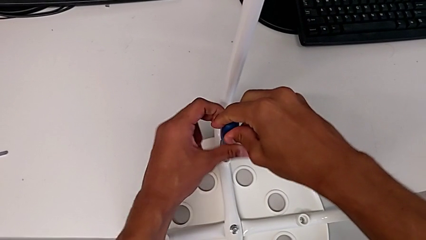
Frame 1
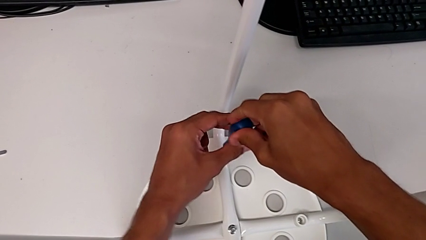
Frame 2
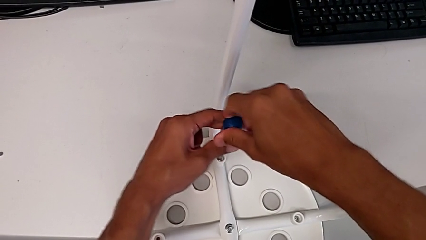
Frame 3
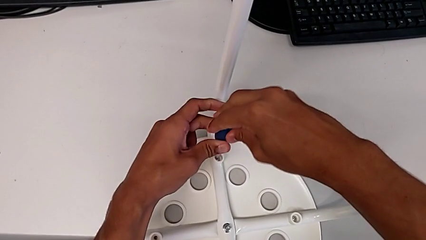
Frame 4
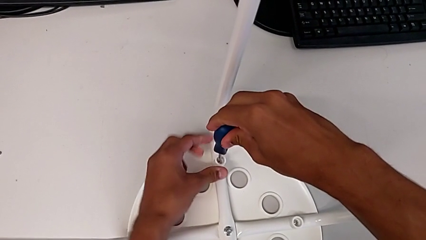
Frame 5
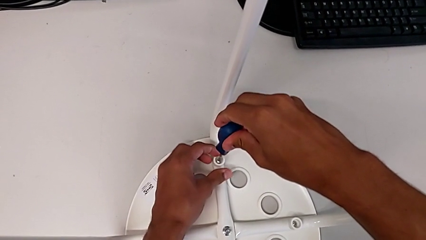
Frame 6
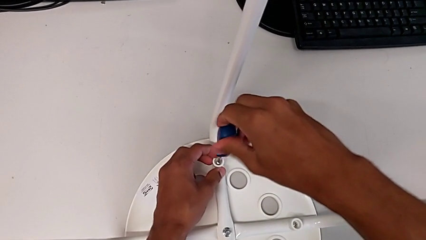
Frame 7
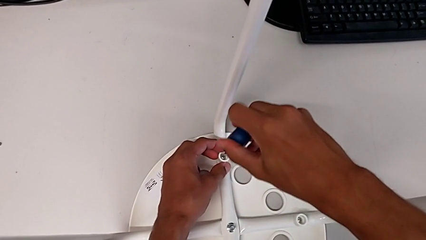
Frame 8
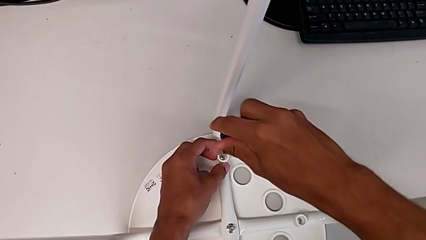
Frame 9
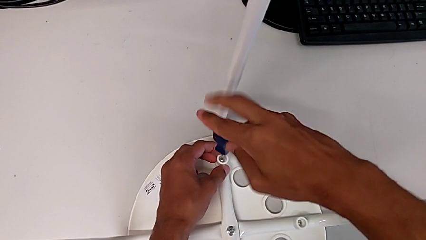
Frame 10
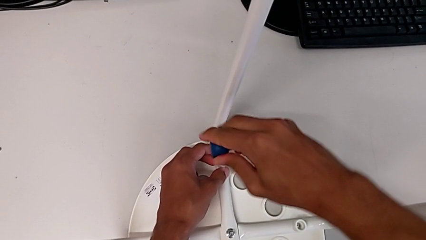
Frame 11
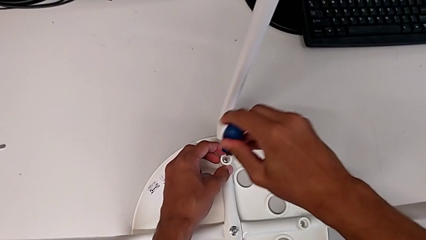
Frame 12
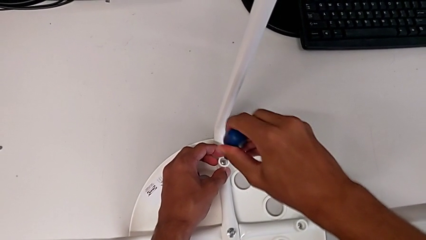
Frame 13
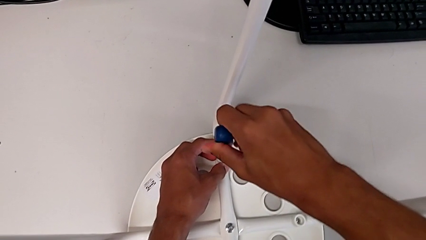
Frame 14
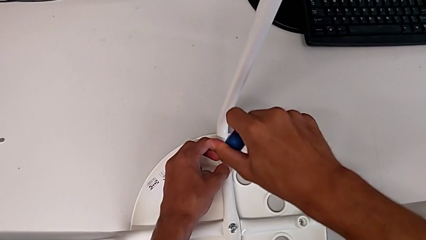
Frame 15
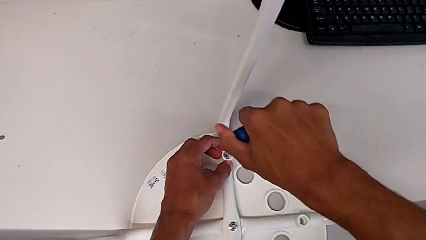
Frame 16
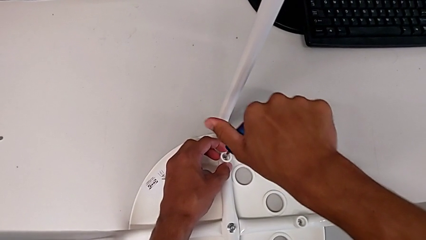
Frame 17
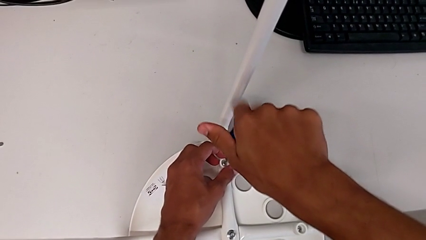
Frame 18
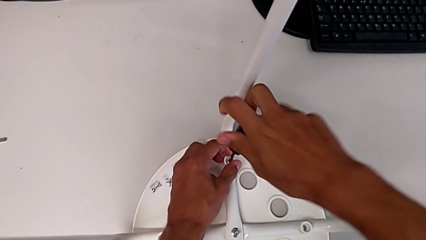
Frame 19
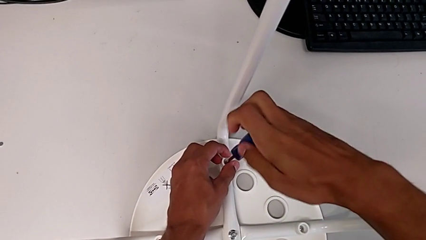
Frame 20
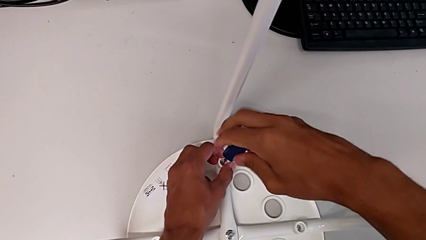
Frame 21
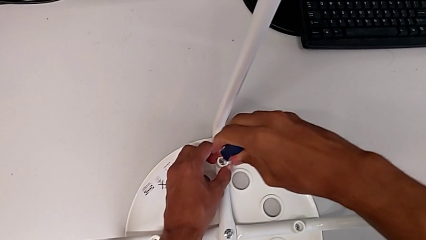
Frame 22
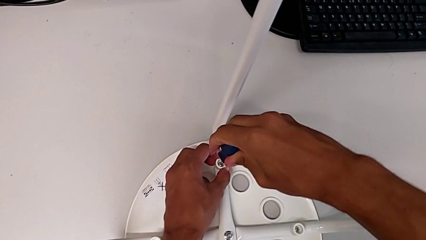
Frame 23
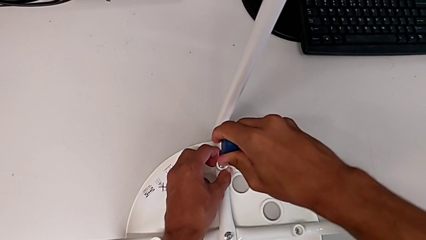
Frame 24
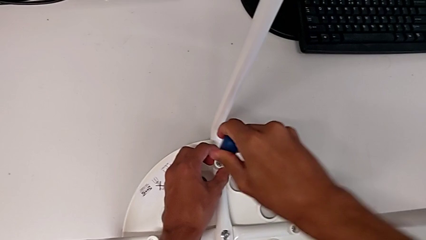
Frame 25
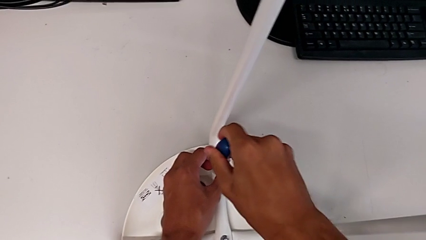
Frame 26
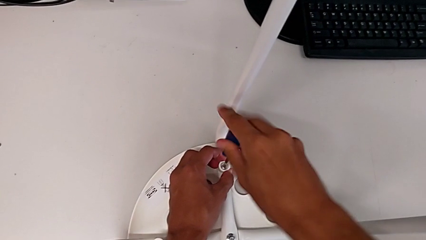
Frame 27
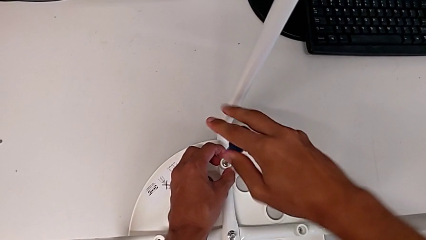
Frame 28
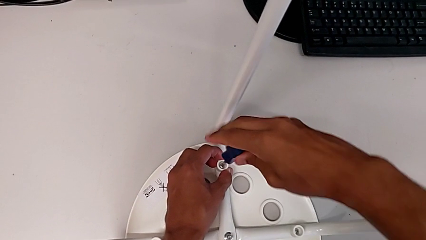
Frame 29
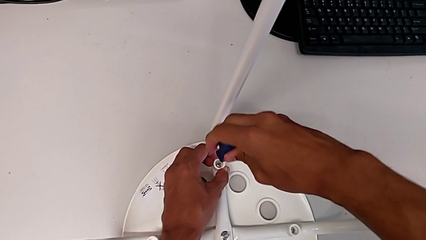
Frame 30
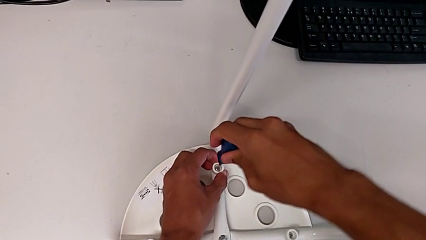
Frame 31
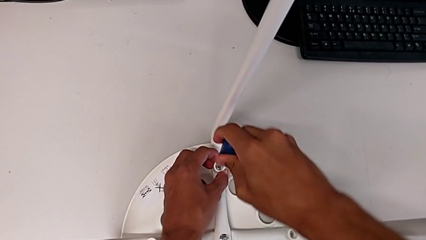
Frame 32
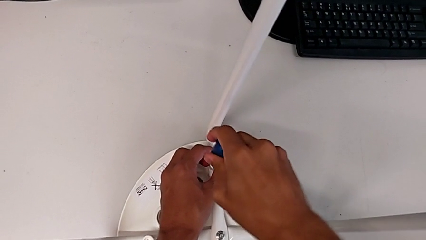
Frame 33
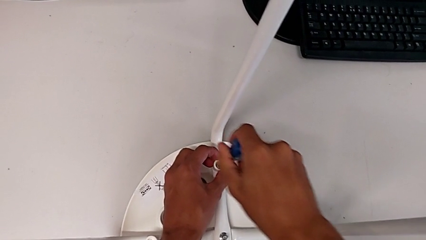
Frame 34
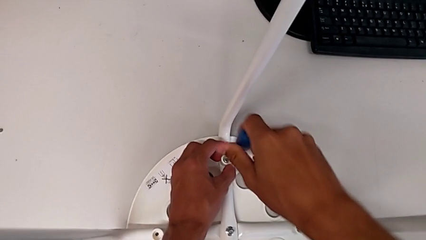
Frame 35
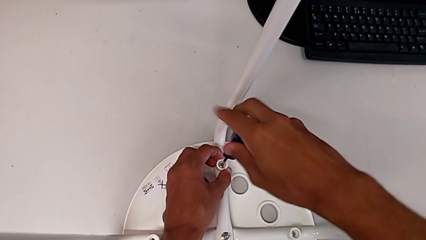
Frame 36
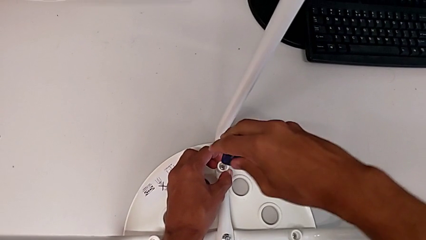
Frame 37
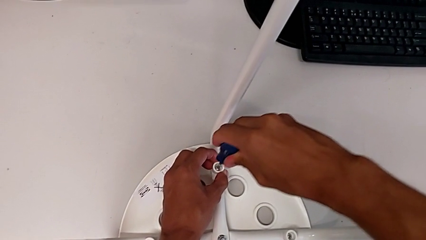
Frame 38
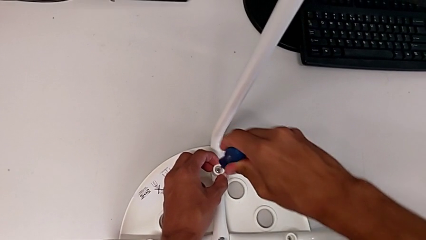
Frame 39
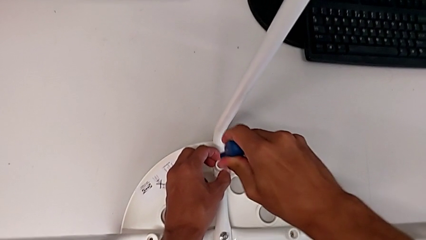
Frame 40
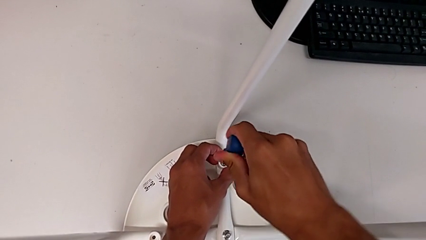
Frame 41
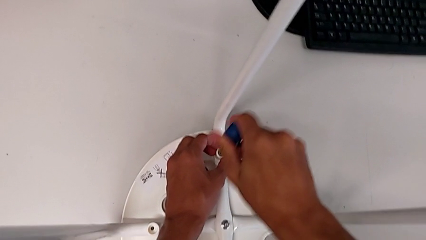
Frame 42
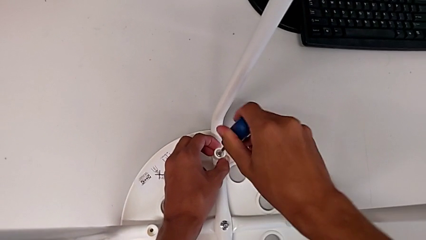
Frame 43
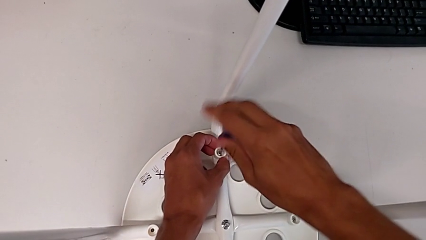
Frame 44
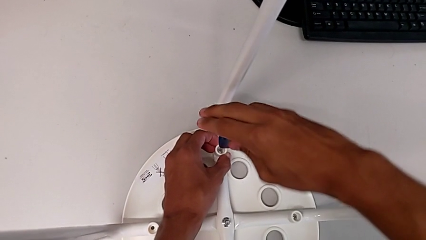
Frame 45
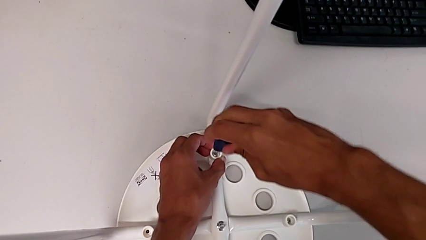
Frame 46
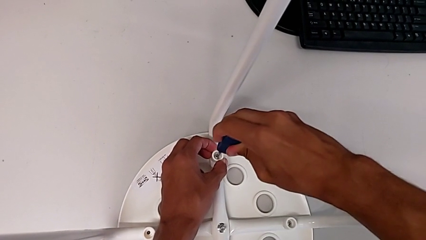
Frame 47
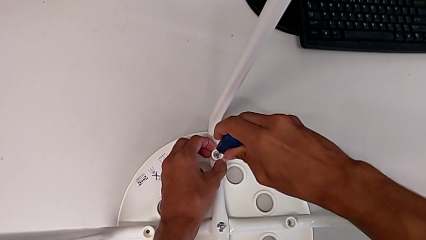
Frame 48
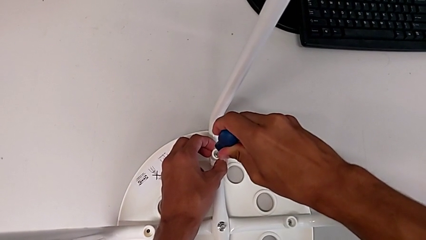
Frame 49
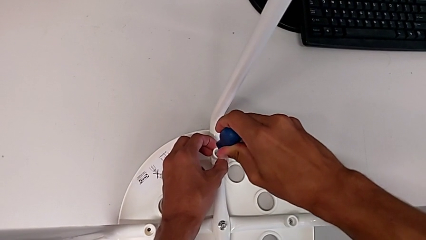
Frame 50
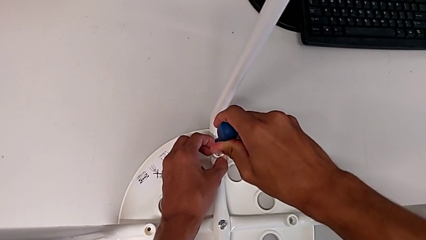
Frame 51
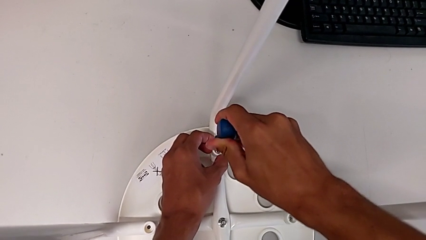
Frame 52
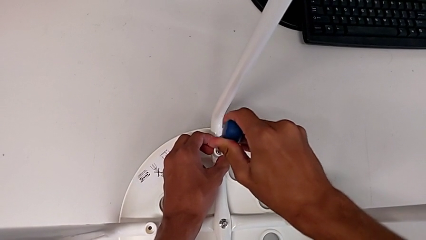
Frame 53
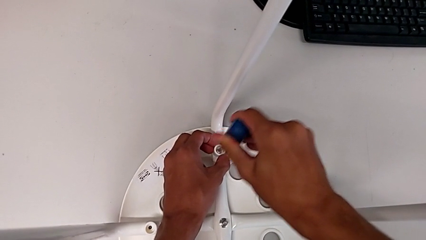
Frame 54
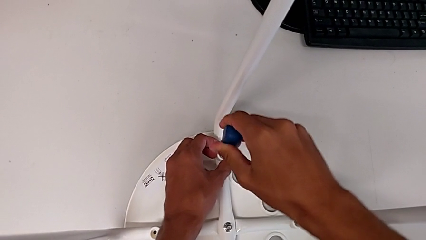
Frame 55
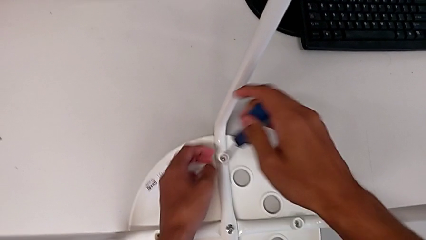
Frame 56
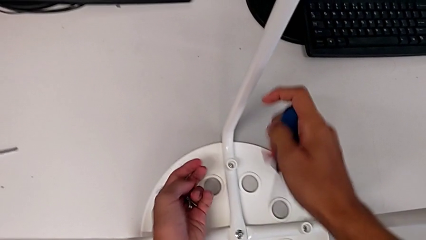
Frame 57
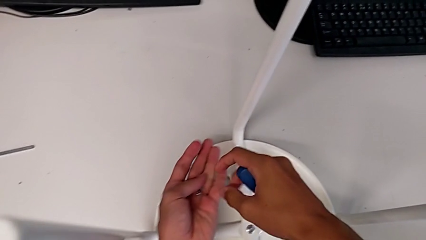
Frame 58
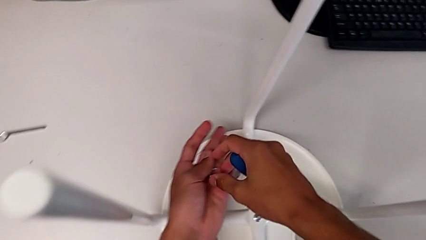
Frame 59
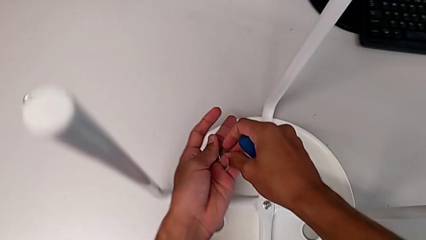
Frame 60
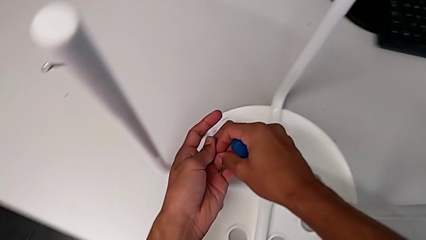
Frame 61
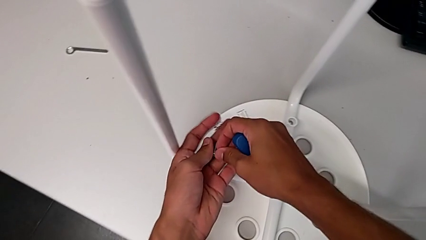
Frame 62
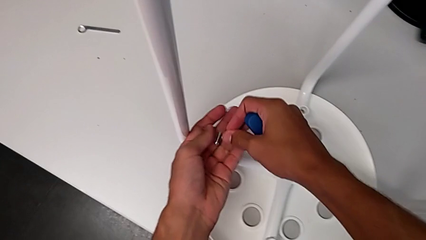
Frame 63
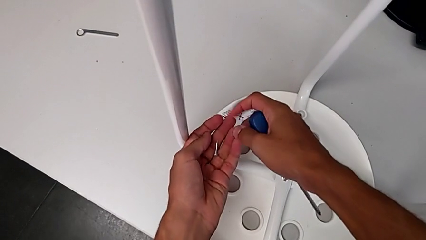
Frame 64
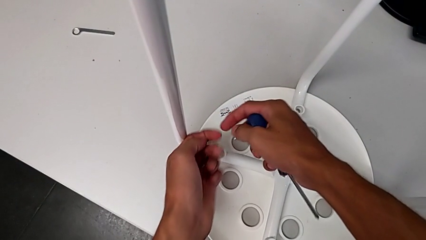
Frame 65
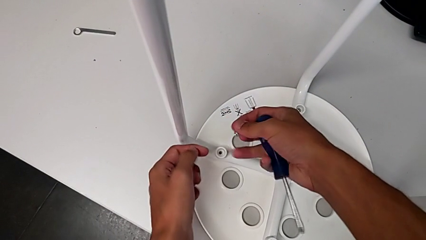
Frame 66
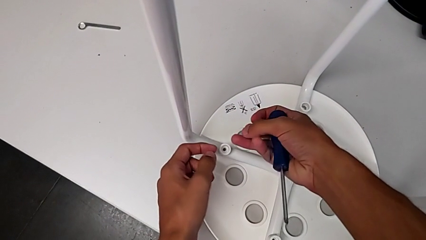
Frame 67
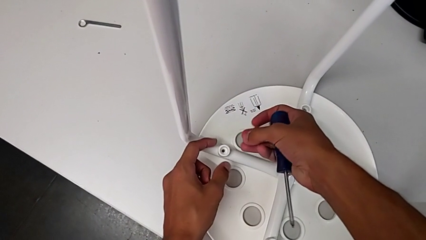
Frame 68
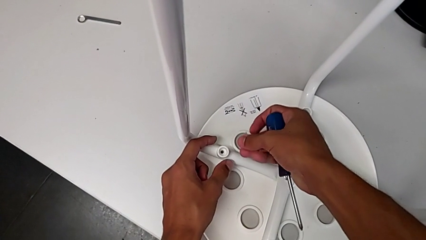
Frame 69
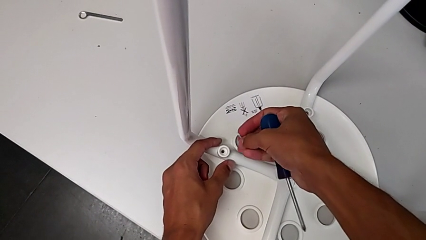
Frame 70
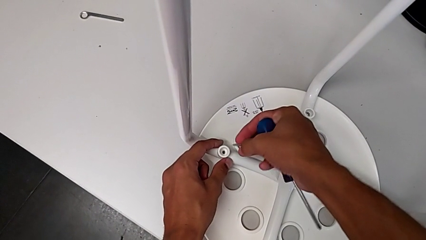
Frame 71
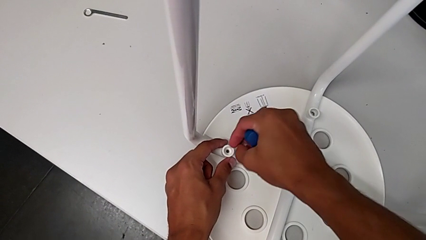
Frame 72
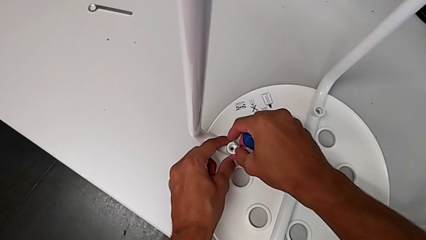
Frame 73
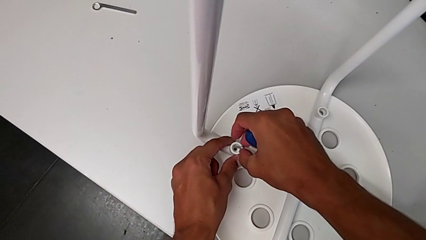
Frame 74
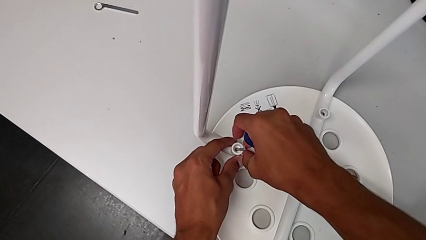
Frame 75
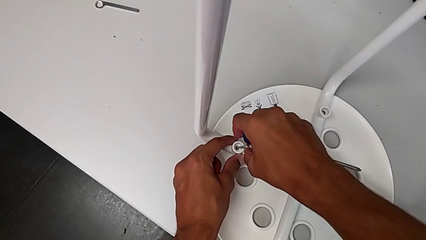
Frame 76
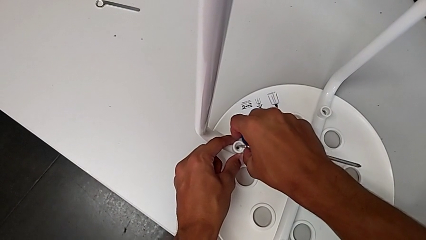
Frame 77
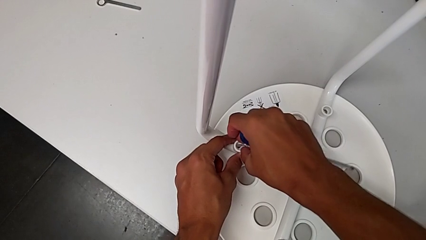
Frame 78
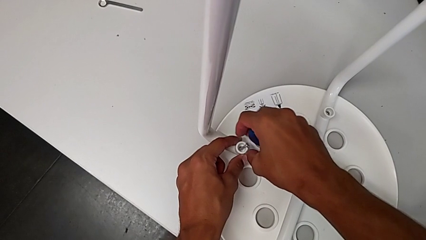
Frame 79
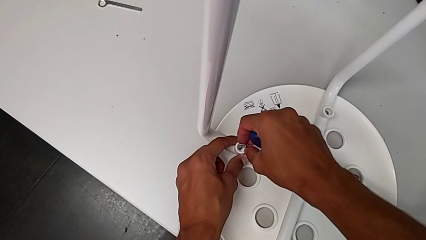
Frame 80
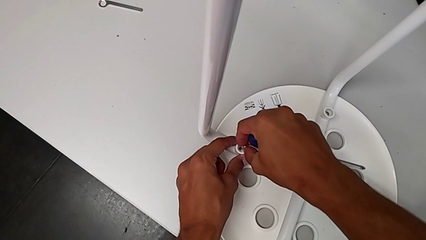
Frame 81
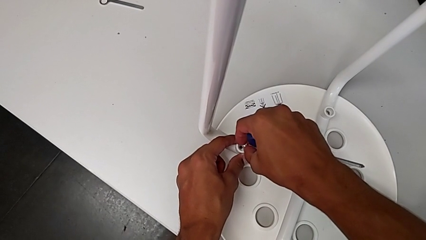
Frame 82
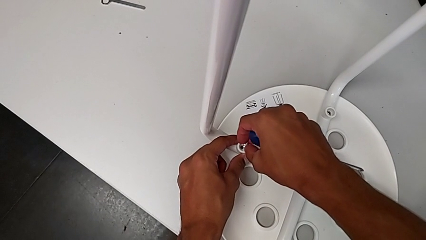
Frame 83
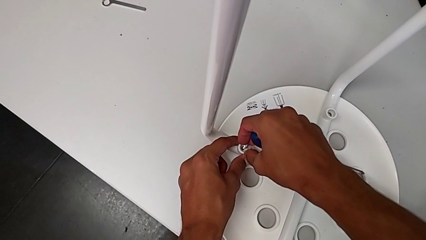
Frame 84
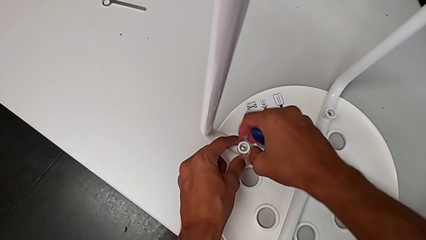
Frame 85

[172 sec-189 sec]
The camera wearer is assembling the seat. They keep screwing the screw, withdraw the screwdriver, grab the screw and insert it.
